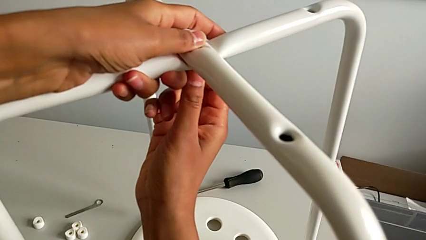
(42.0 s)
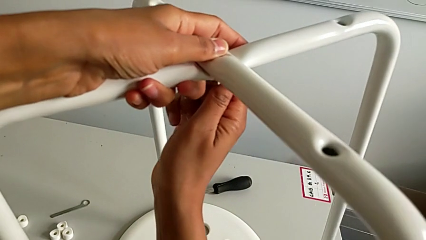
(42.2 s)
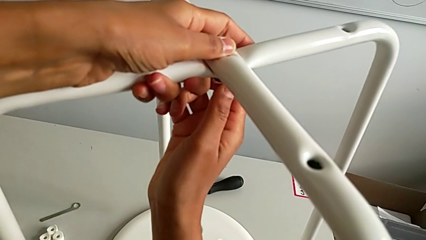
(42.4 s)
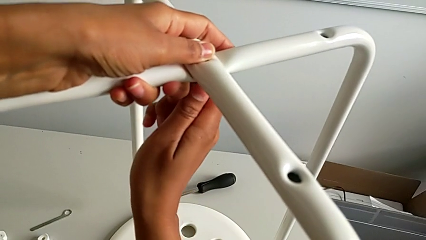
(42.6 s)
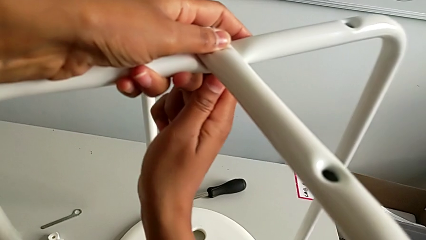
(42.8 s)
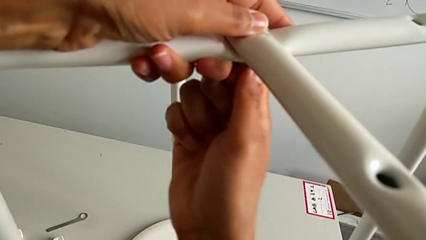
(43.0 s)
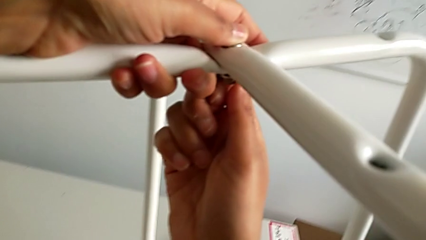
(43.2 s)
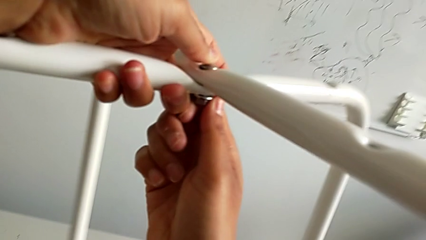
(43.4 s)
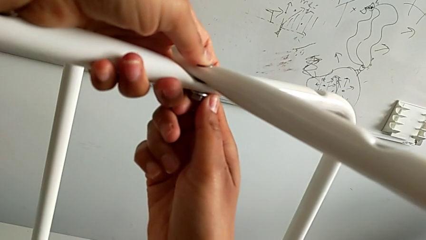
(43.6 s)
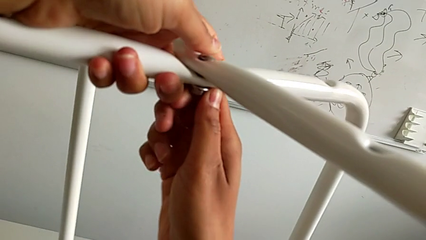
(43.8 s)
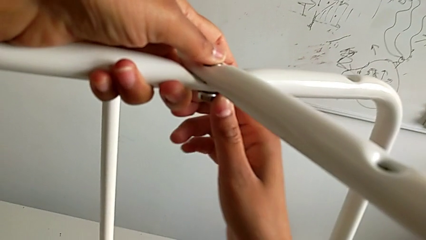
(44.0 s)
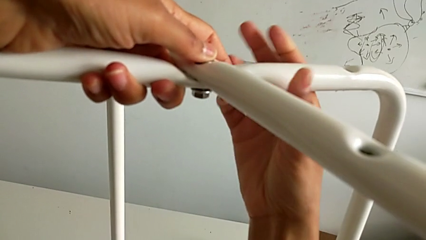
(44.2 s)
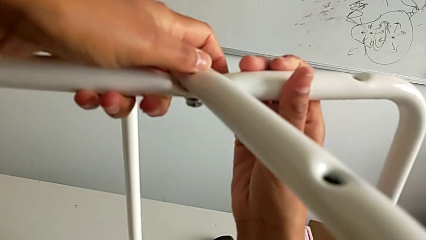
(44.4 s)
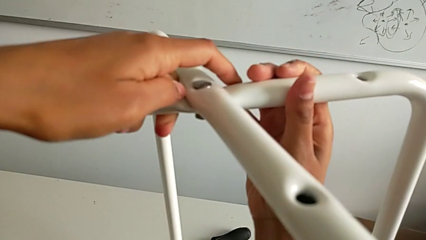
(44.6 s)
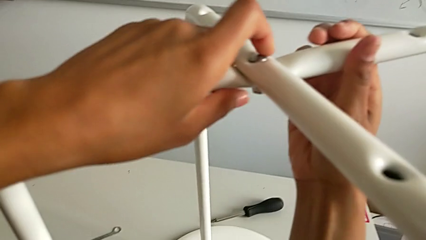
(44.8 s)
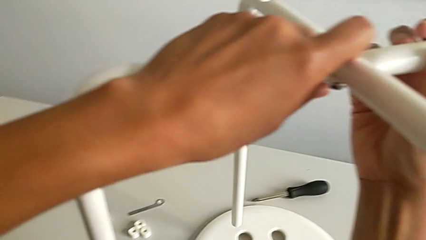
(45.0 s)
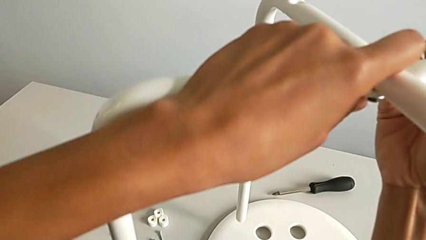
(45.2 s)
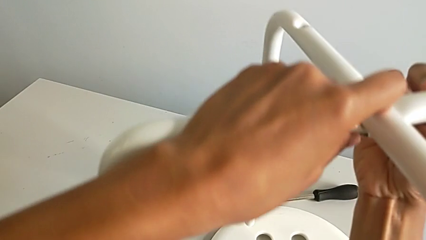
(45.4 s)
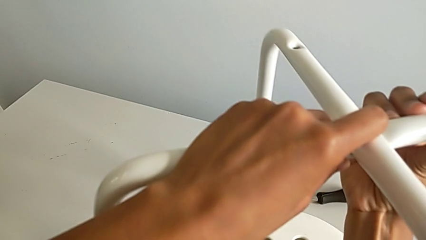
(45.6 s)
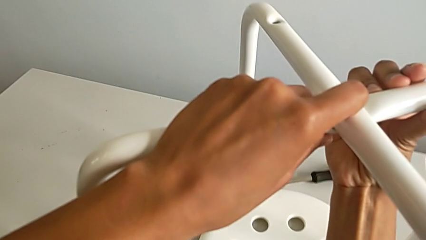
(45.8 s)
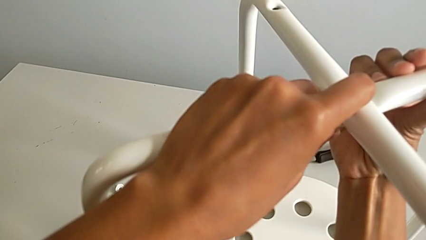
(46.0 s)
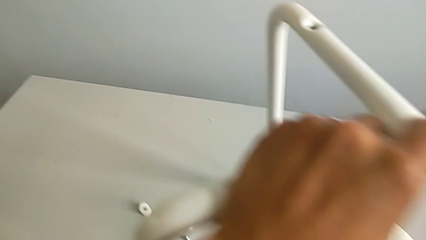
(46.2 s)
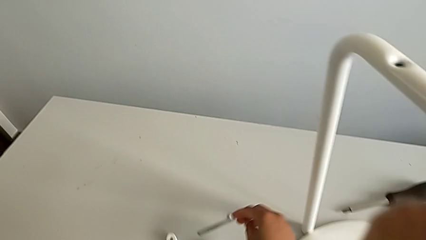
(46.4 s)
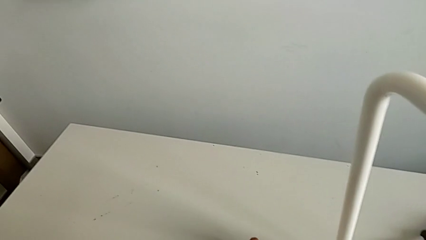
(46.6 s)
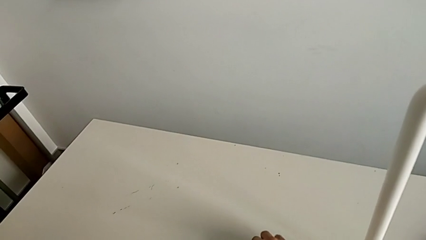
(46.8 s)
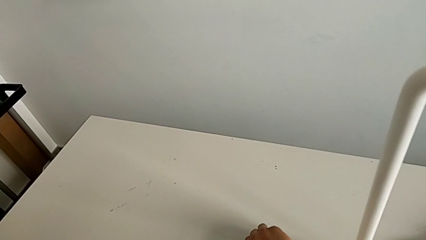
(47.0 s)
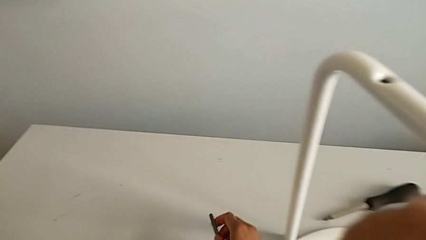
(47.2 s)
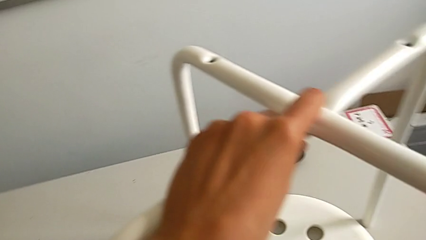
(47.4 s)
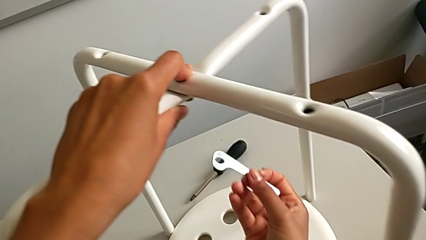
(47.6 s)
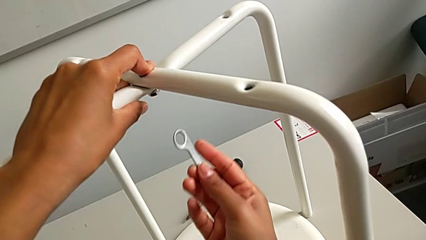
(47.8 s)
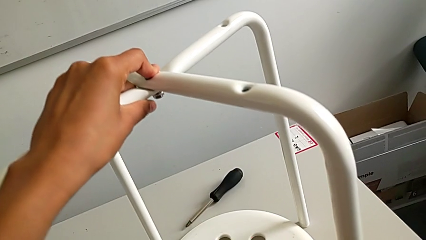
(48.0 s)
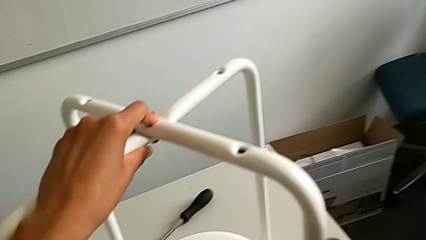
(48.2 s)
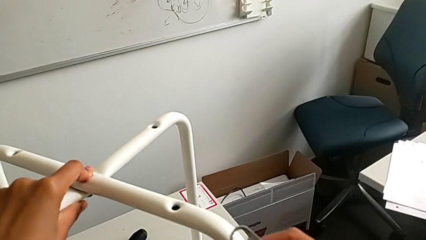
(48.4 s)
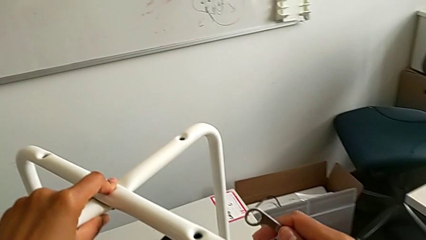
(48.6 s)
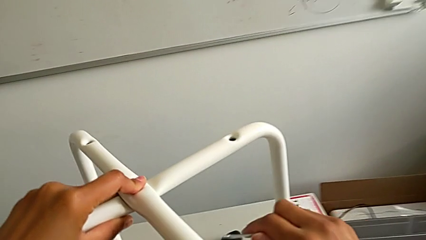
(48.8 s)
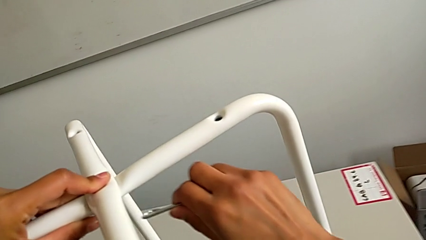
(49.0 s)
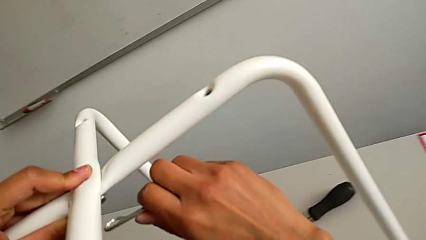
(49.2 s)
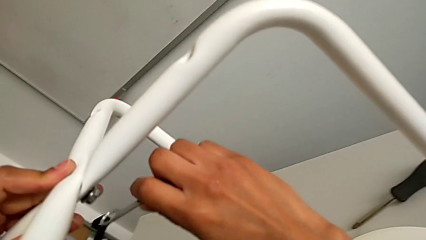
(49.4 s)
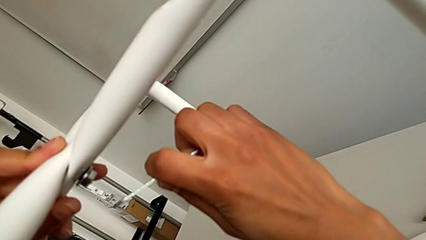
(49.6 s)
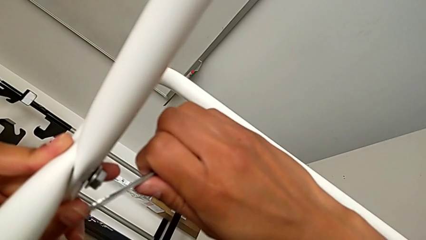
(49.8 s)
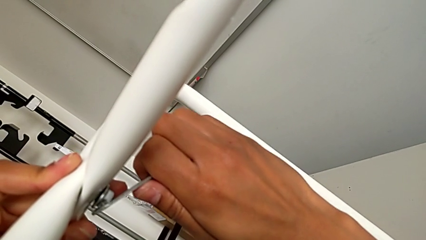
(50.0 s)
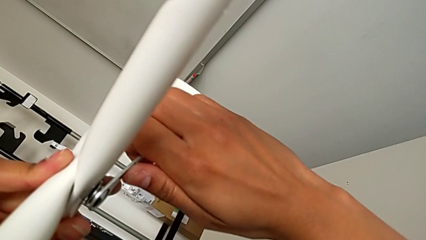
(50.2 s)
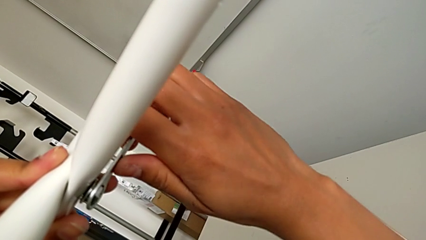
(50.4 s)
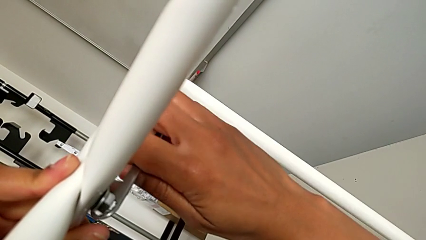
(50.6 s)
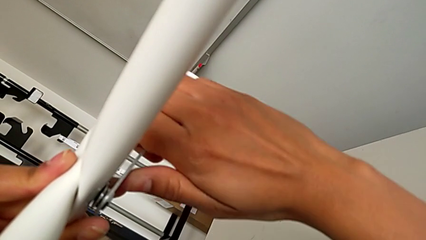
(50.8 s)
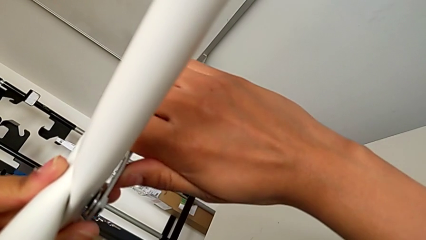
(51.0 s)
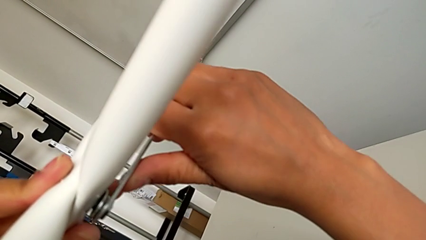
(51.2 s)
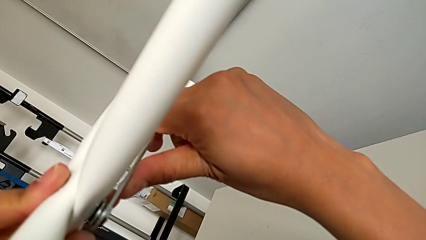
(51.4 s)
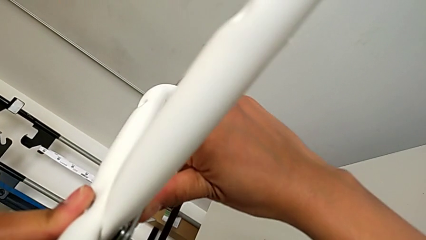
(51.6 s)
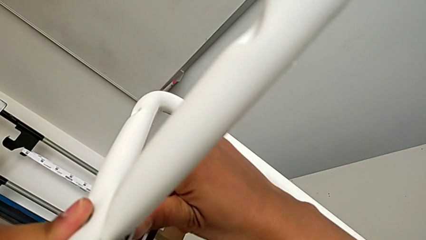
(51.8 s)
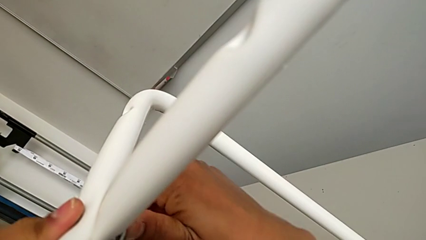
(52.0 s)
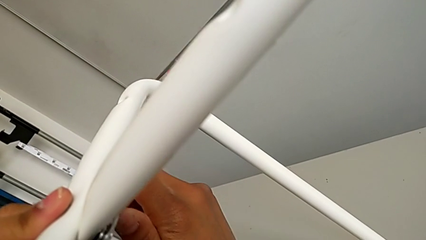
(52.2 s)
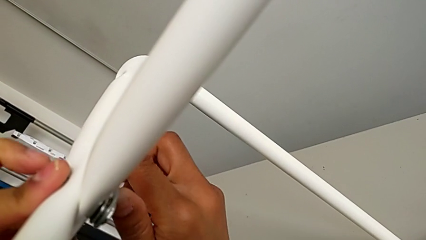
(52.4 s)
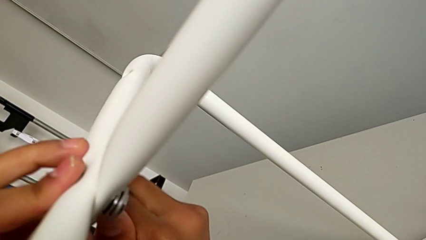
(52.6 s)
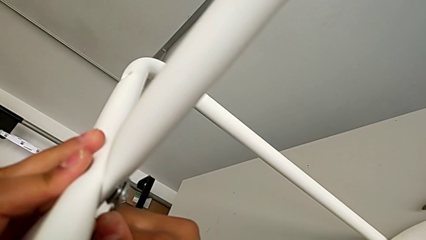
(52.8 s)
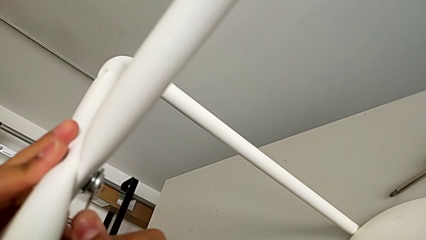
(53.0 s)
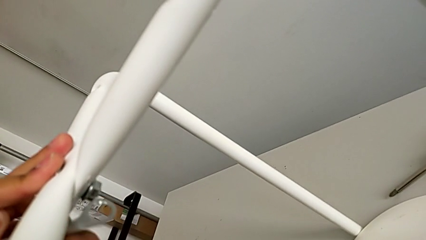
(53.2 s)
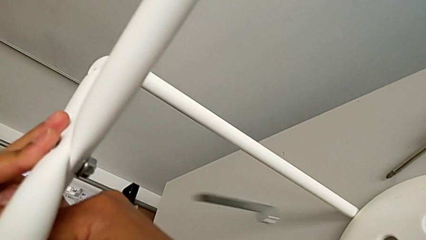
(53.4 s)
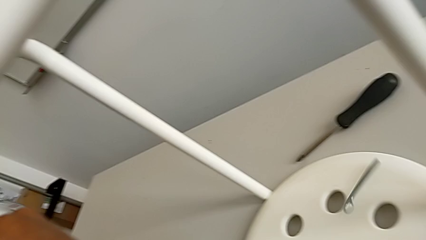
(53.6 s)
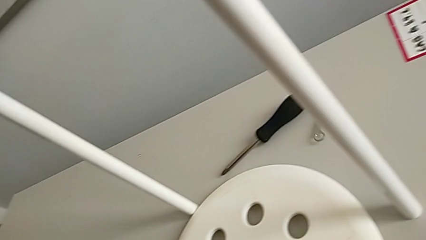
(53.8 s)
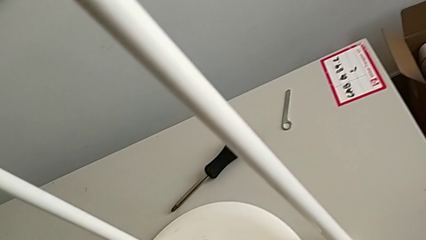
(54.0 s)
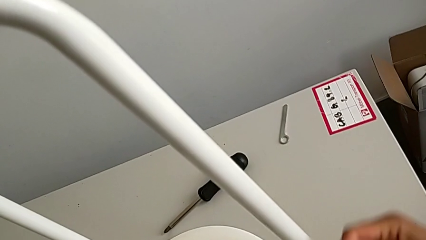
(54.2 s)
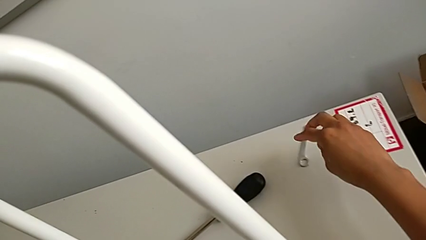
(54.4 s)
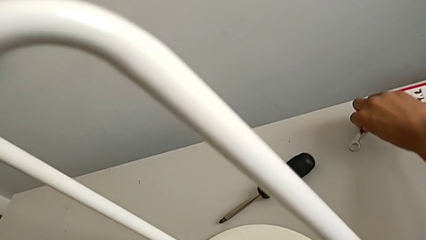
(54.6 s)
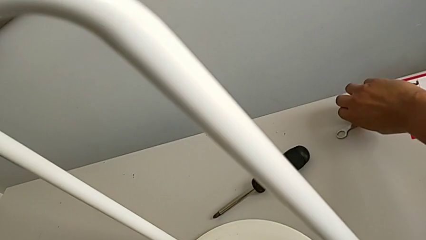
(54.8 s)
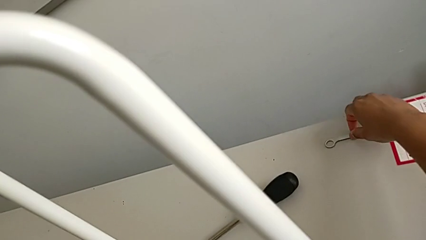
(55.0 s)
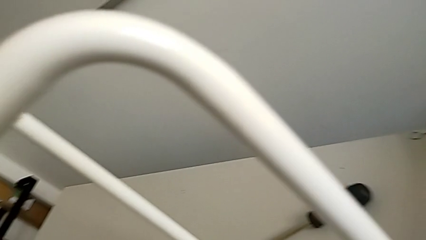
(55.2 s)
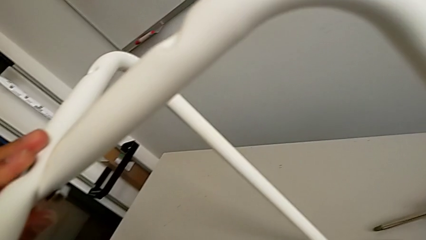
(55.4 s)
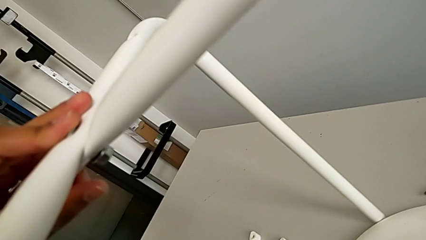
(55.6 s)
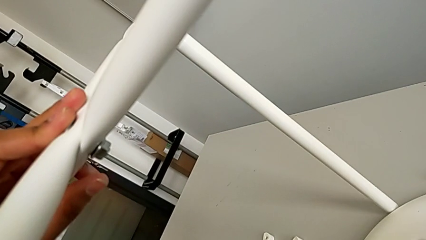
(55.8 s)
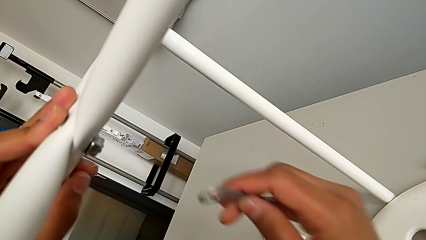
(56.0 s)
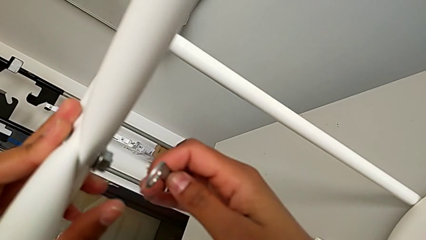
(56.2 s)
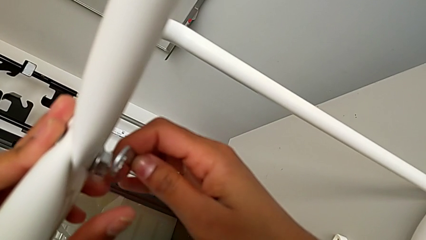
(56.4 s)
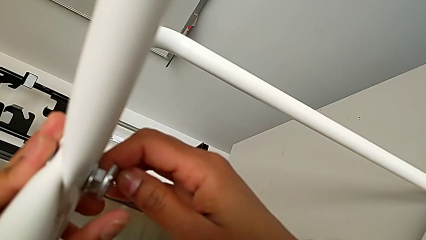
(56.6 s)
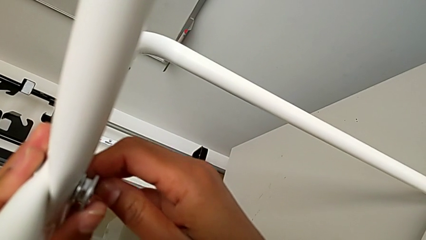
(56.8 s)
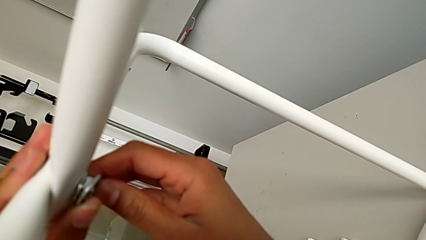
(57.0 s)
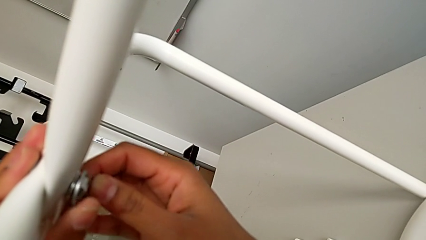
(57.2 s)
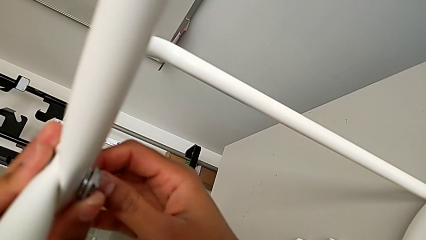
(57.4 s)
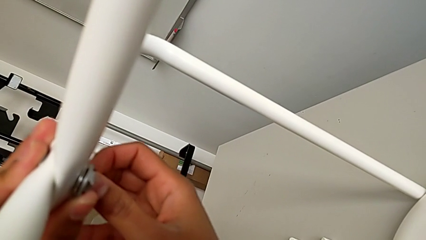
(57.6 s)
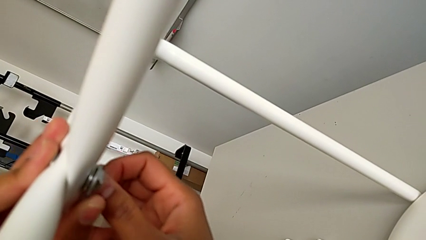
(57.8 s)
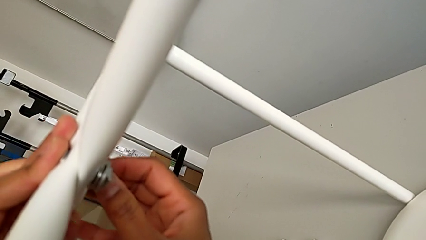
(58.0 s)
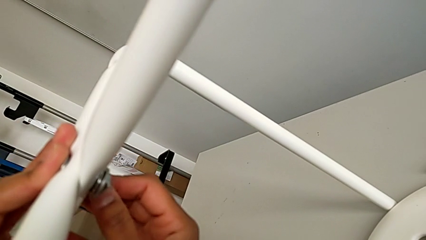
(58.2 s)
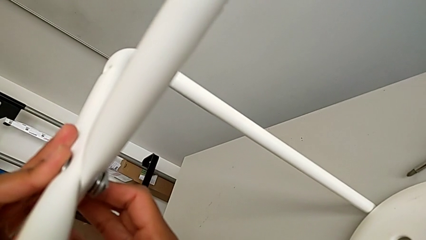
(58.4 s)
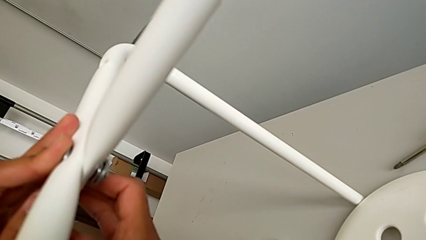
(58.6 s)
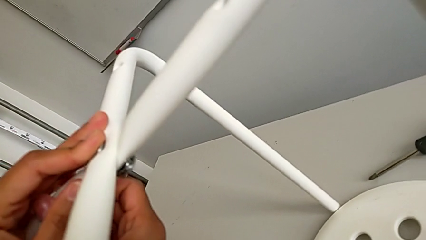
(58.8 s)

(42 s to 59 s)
The camera wearer is assembling the legs together. They screw the screw, place the leg, grab the hexagonal wrench, insert it, screw the leg, wrongly drop the hexagonal wrench, grab it and insert it.
